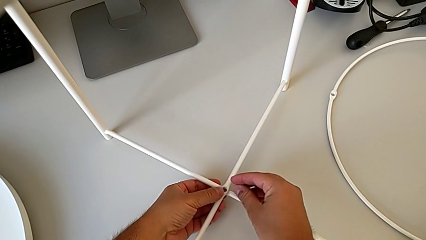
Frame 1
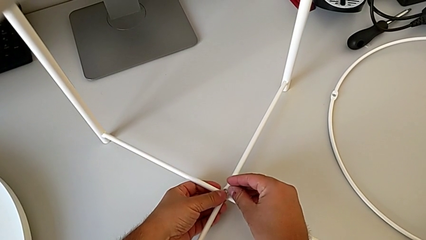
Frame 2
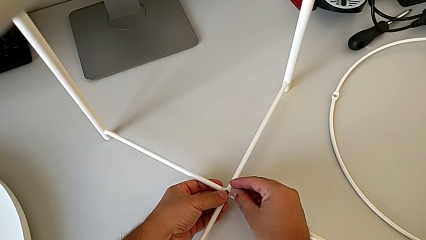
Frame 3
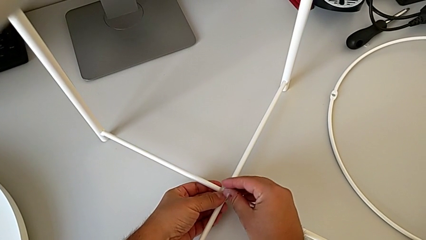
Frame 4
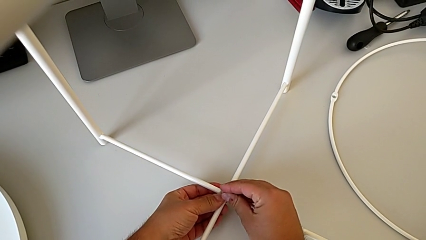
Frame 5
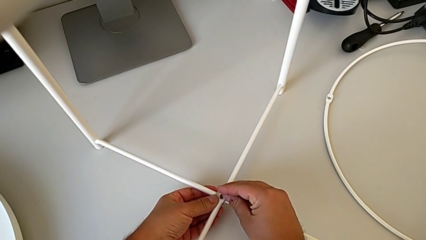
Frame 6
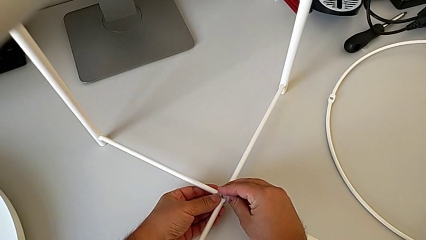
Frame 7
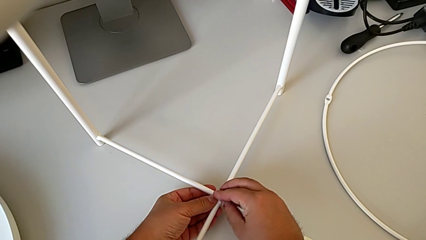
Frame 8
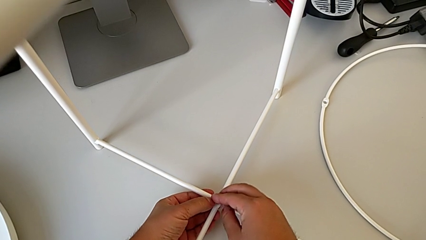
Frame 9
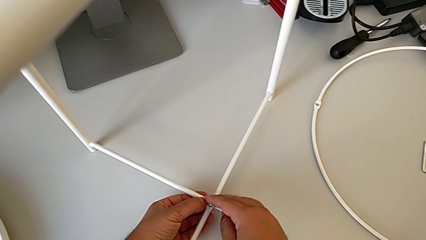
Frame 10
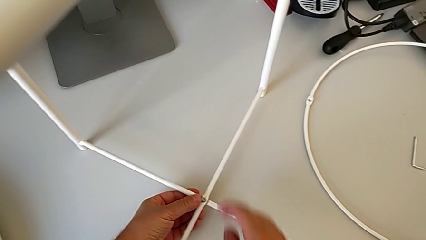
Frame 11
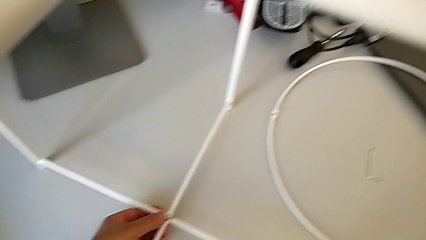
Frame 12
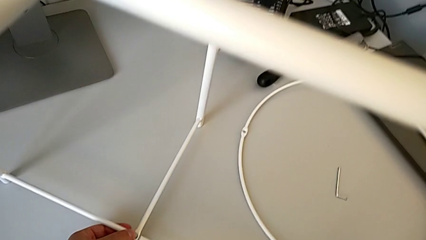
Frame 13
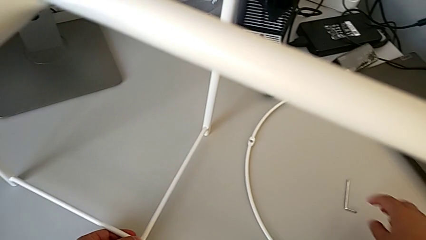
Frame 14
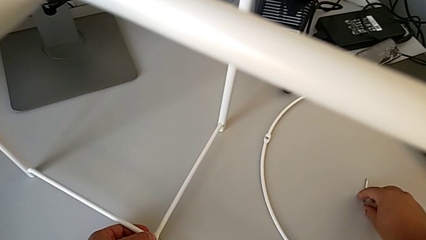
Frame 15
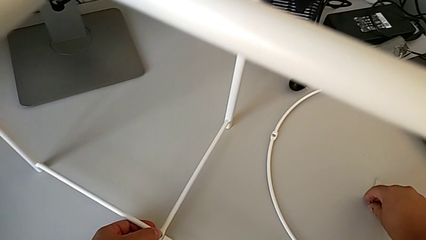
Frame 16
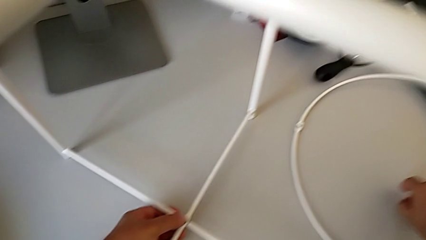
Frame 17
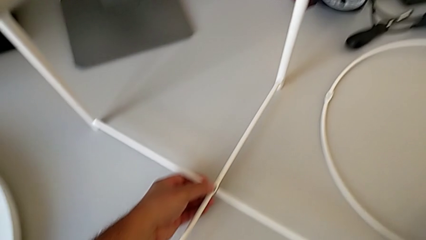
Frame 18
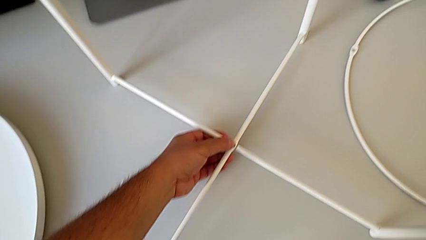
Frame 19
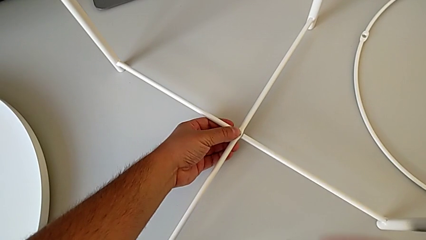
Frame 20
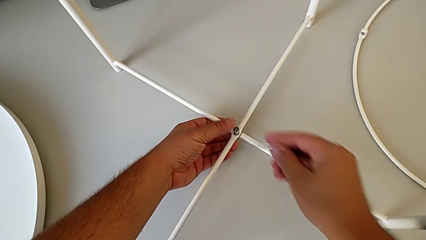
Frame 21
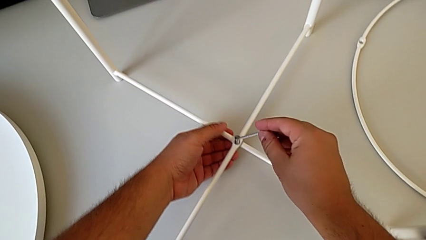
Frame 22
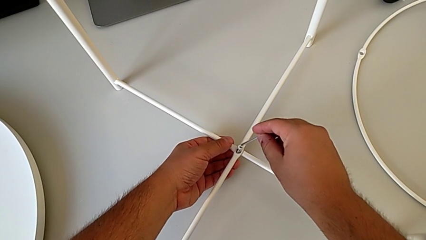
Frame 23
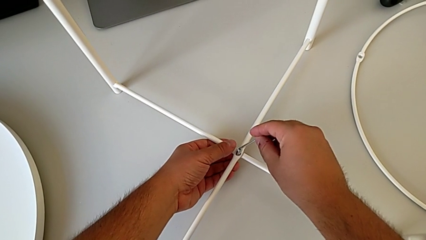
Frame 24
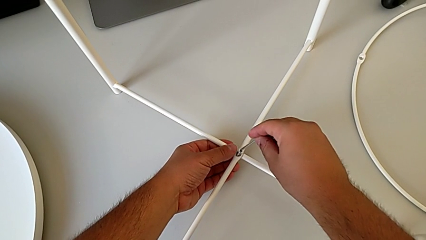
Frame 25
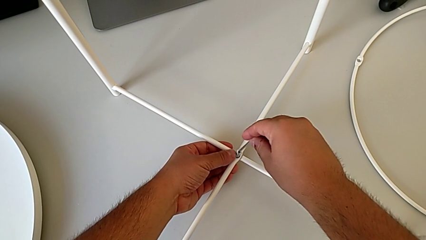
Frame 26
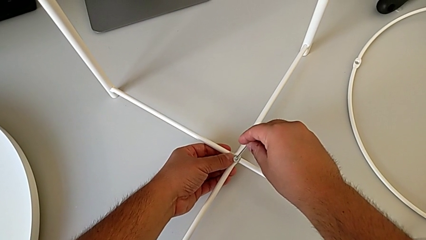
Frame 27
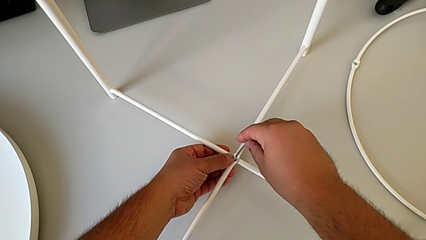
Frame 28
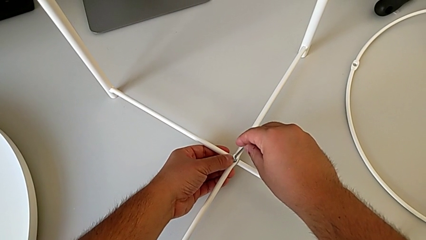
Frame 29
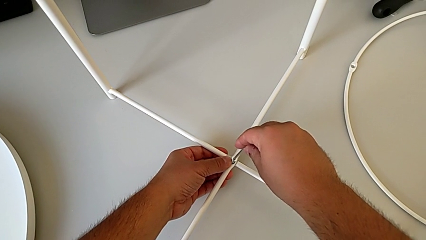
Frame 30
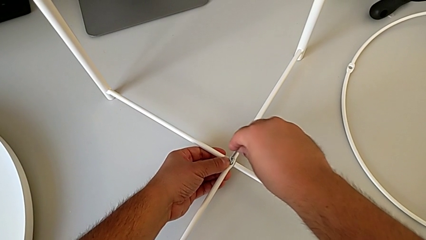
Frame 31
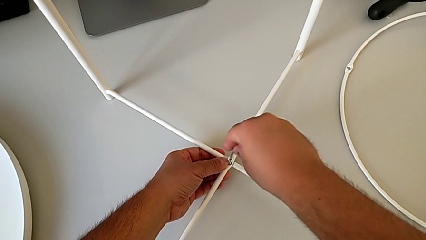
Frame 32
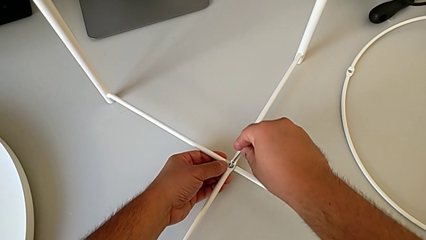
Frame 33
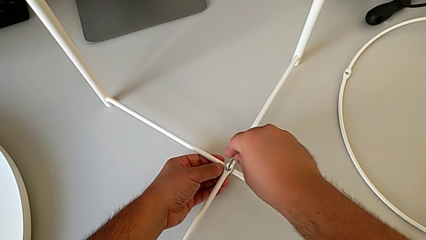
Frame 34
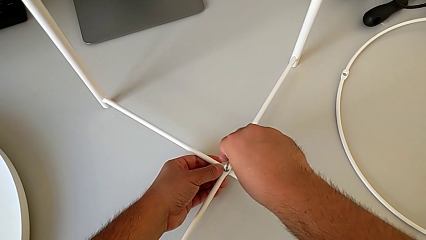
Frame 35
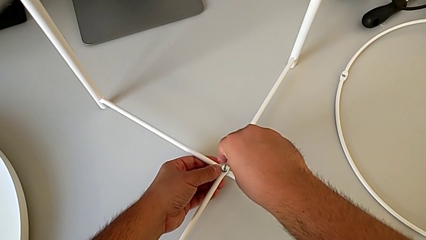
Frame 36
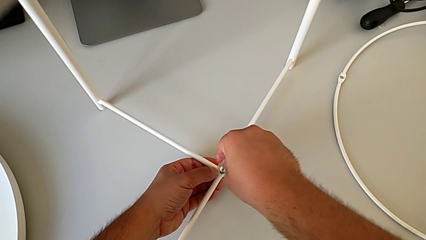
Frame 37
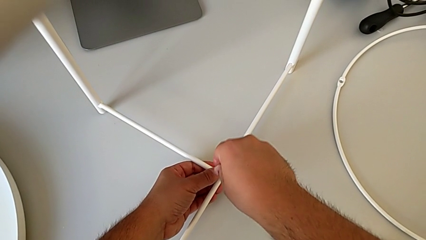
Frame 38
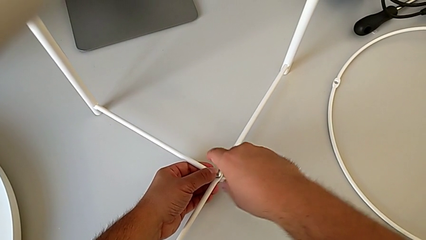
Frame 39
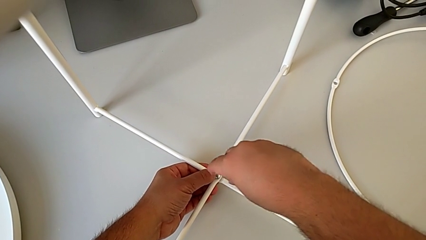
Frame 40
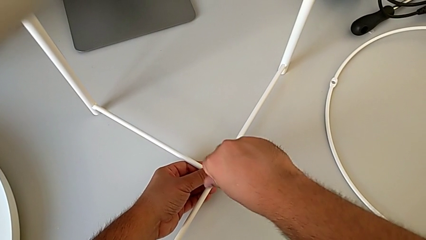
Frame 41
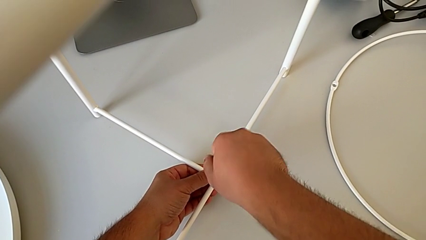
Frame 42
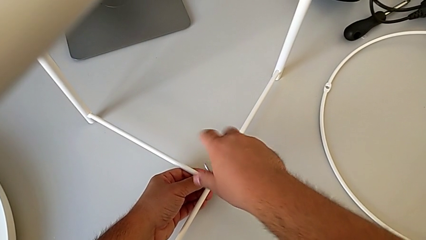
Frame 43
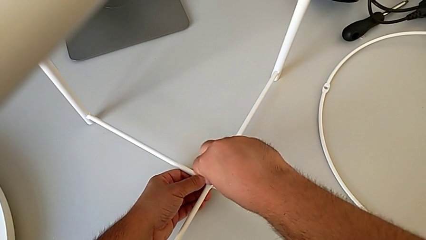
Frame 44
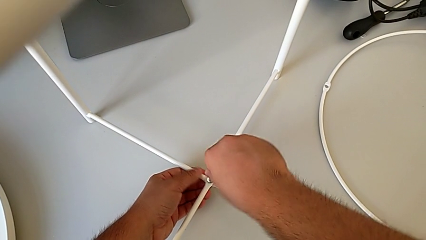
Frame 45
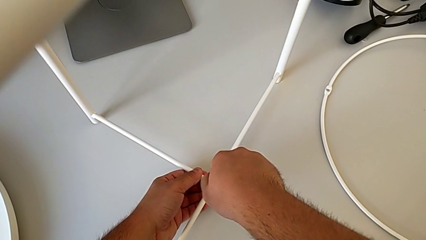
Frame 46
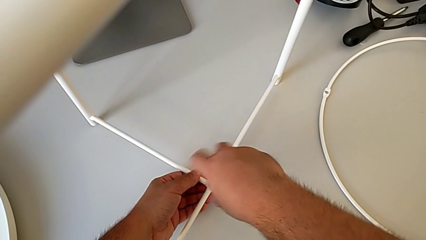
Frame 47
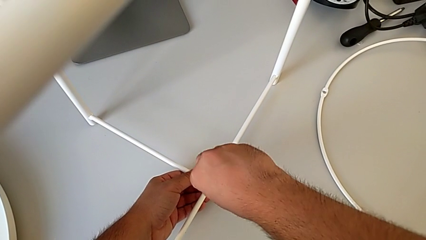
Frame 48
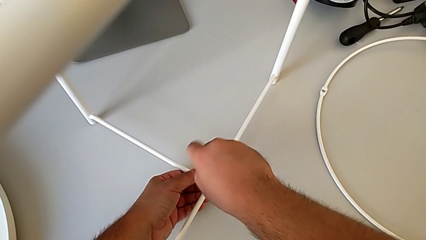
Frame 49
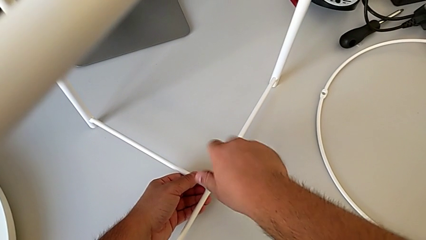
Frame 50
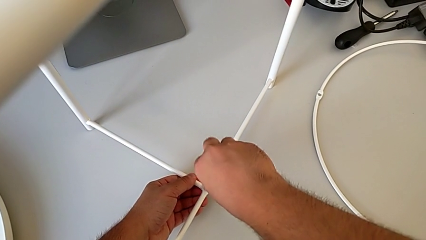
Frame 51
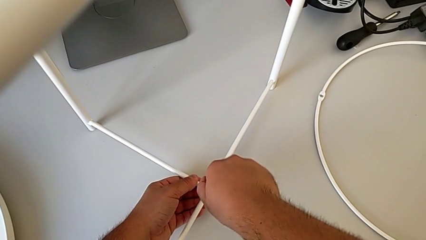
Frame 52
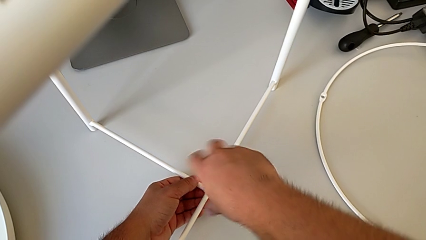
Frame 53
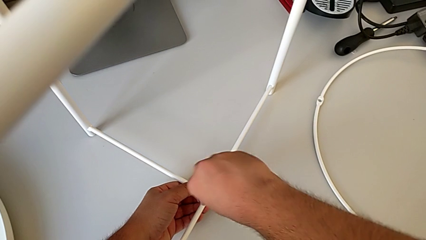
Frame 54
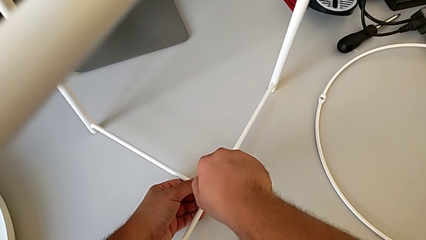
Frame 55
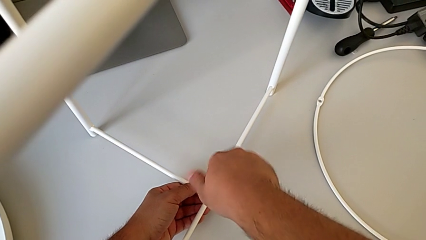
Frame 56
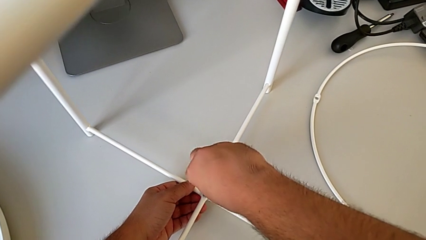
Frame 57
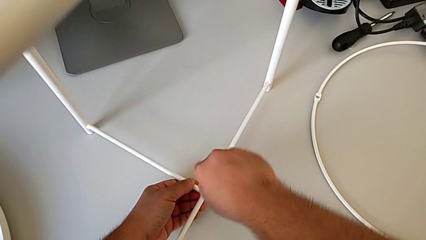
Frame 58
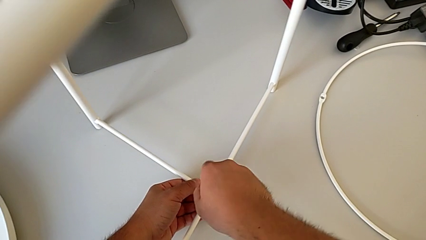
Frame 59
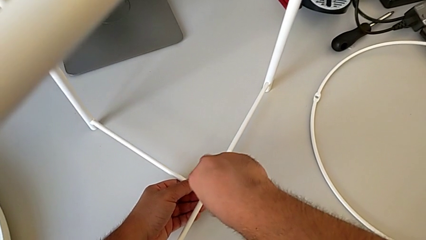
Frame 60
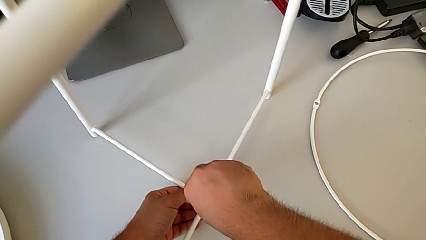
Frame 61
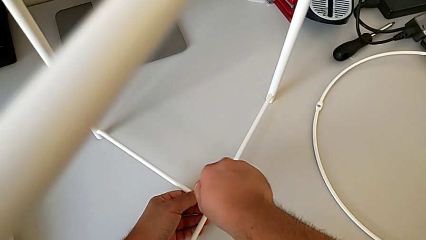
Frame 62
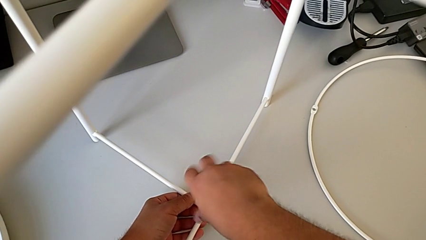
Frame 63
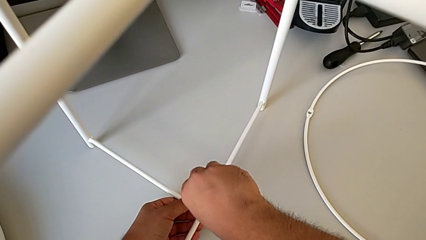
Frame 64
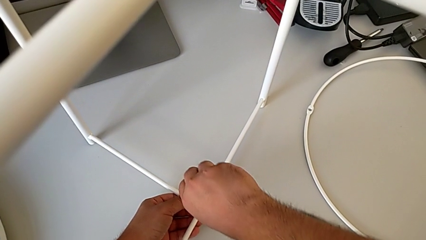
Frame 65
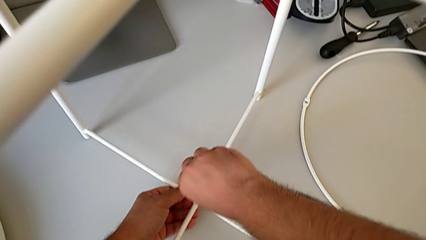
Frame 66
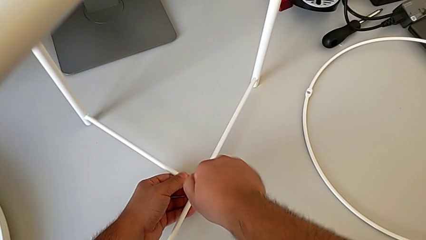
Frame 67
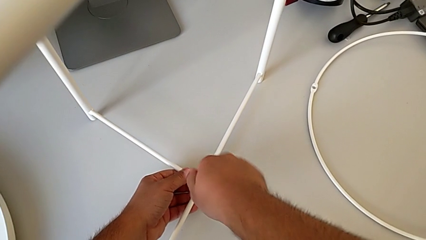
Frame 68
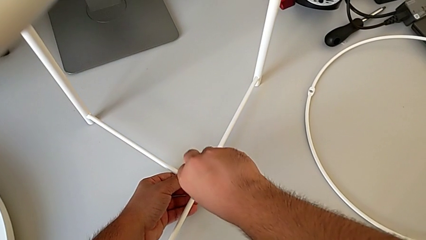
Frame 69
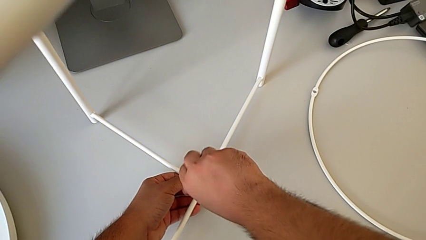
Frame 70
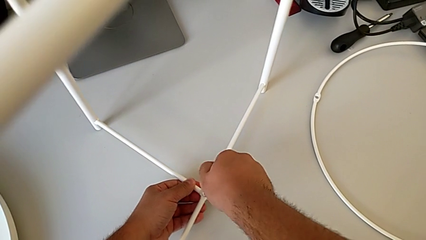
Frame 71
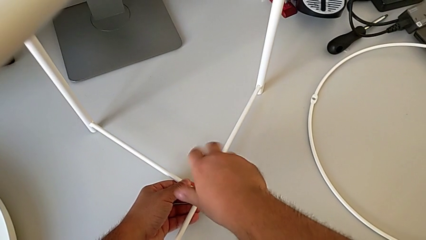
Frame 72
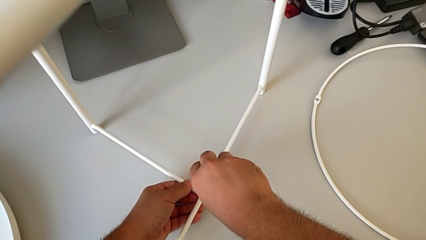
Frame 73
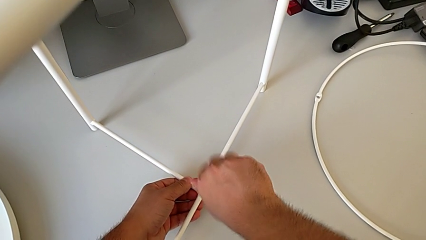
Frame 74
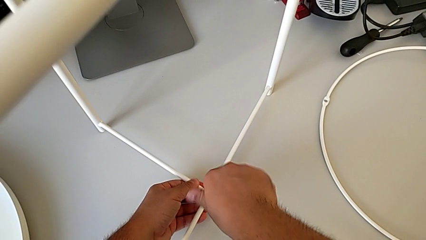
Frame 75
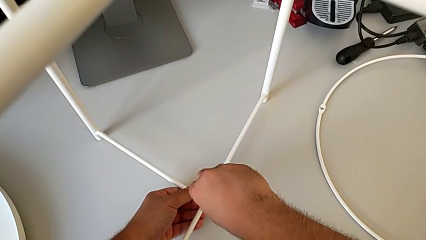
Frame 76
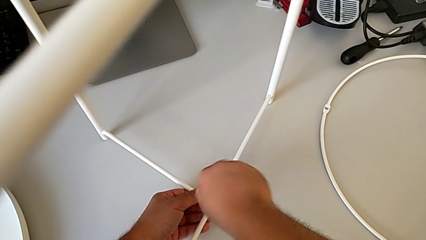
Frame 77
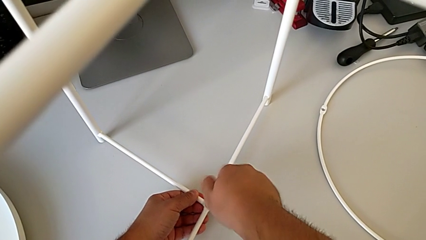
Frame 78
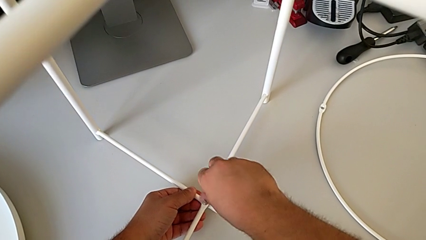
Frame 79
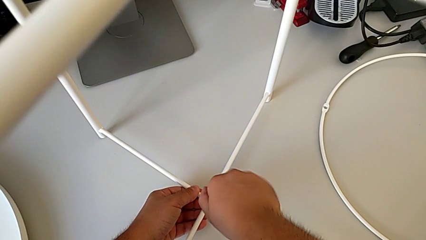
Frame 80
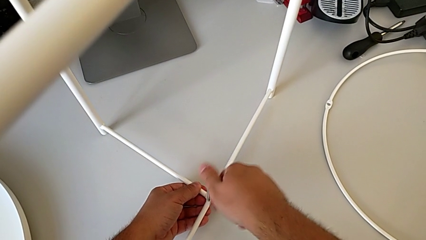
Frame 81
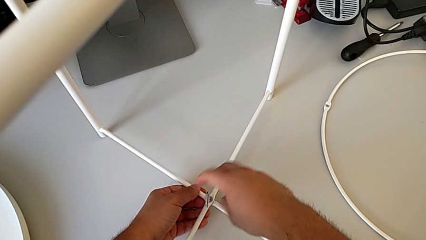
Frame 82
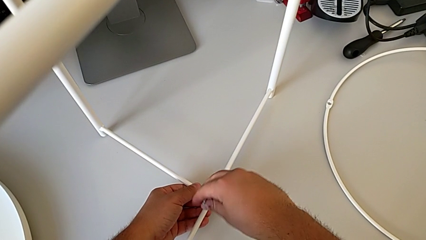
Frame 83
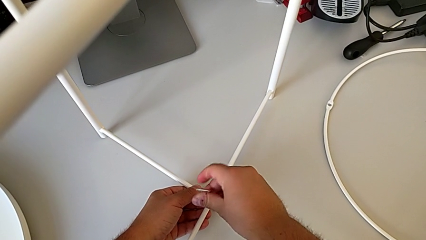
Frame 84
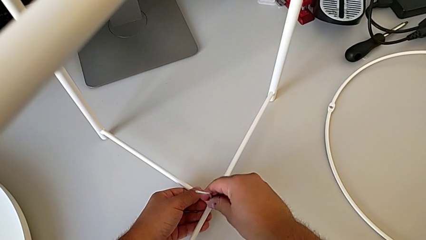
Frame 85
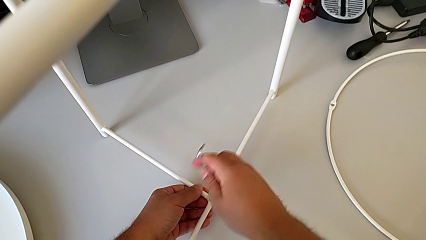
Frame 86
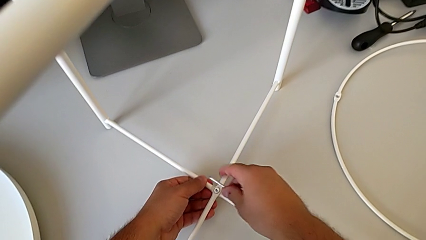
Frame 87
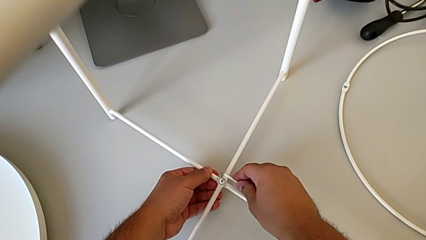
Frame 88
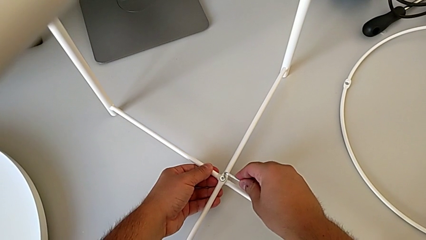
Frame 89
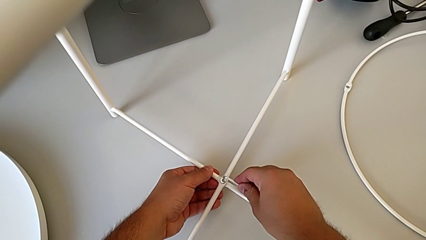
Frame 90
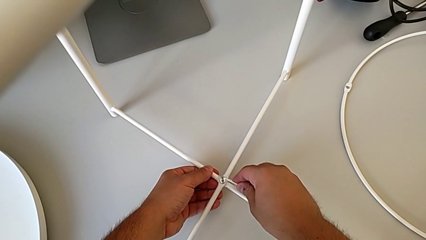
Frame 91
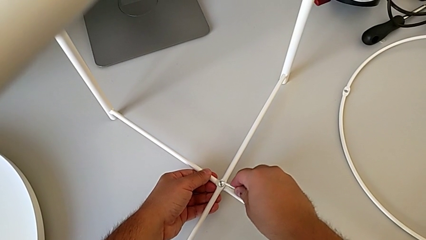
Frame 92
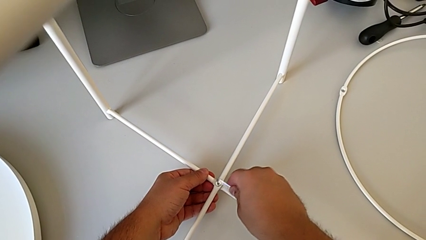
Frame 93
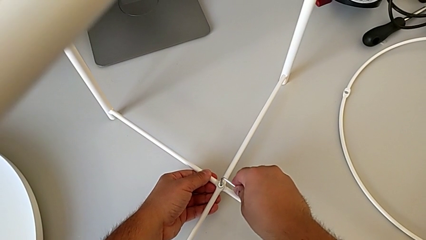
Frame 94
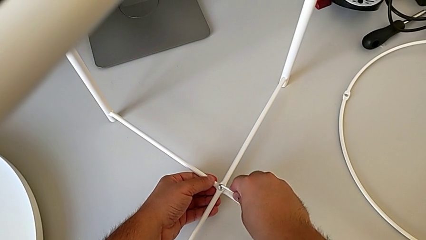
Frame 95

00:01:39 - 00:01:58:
The camera wearer is screwing the bottom hex socket head of the legs. They align the hex socket head, insert it, grab the Allen wrench, align it, insert it and begin to screw the bottom hex socket head.
